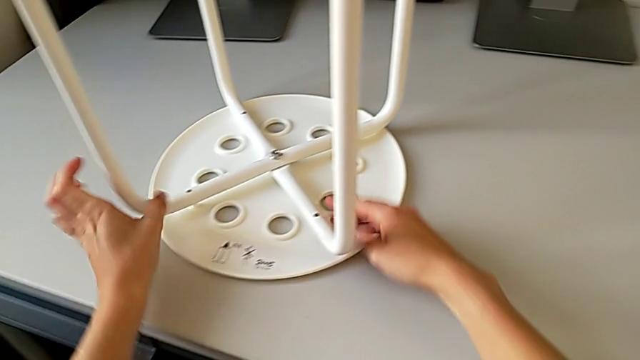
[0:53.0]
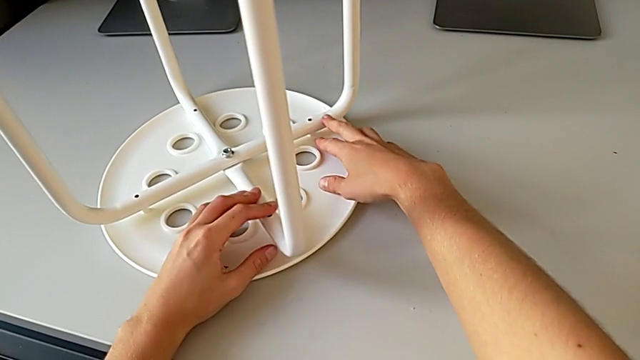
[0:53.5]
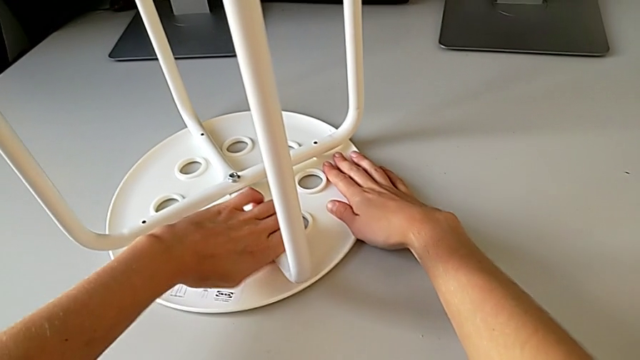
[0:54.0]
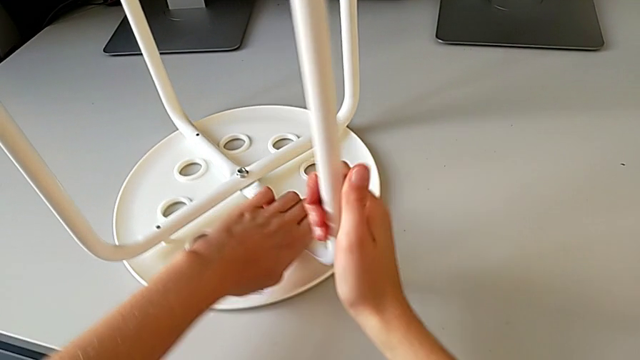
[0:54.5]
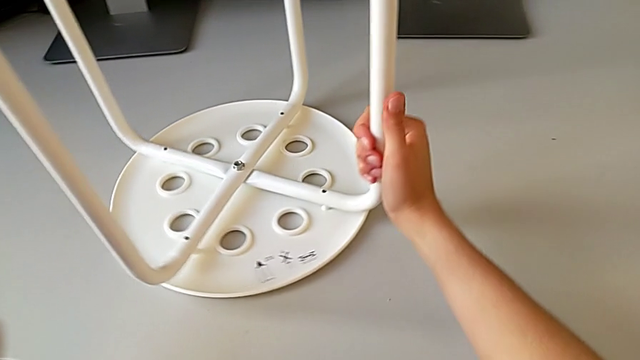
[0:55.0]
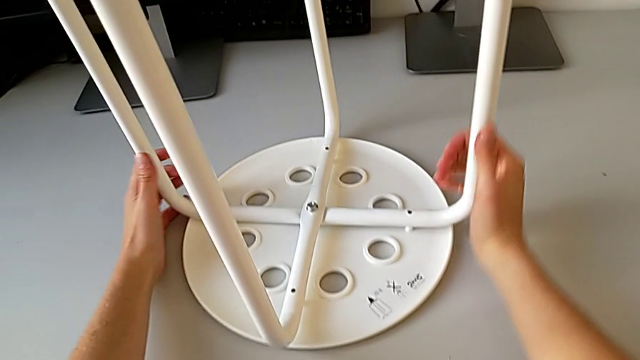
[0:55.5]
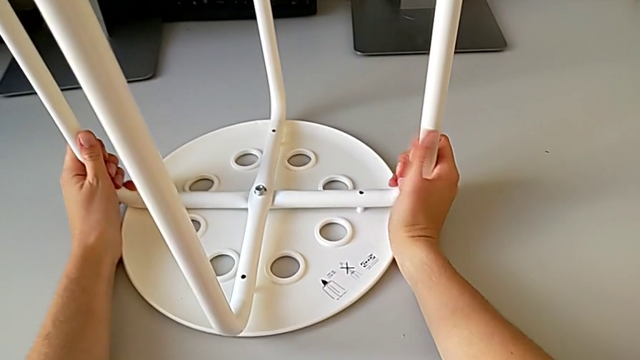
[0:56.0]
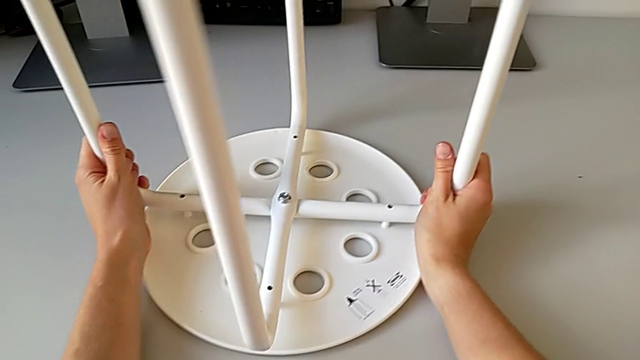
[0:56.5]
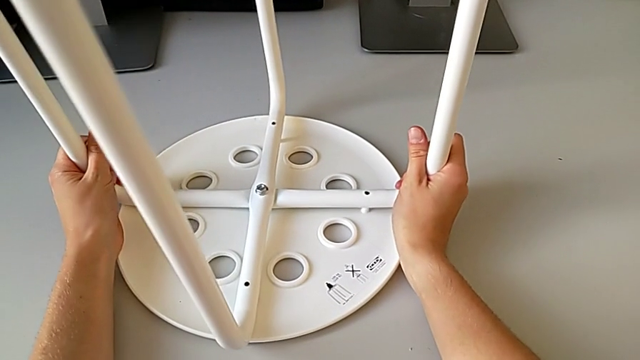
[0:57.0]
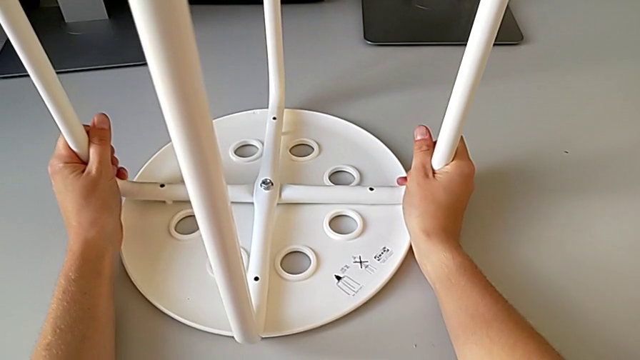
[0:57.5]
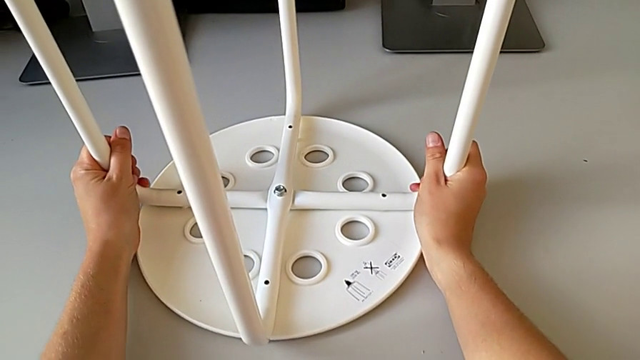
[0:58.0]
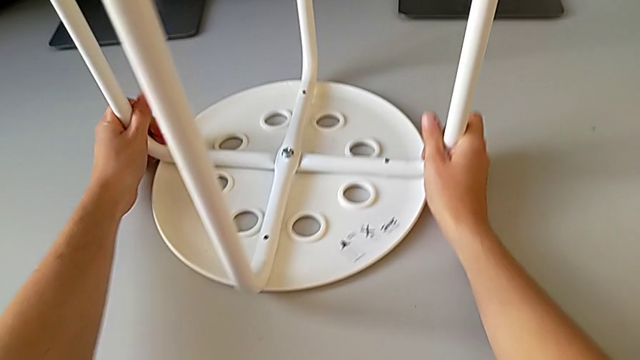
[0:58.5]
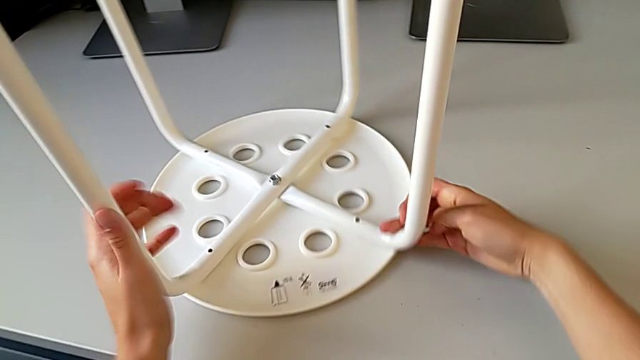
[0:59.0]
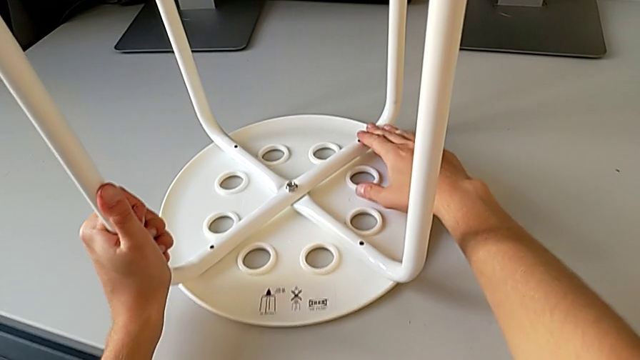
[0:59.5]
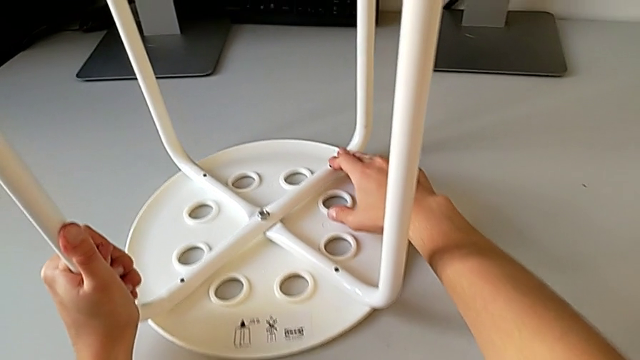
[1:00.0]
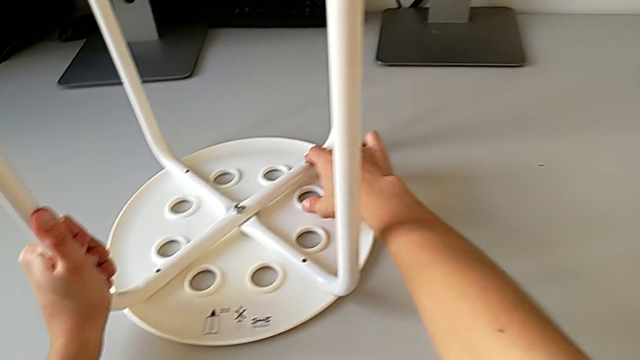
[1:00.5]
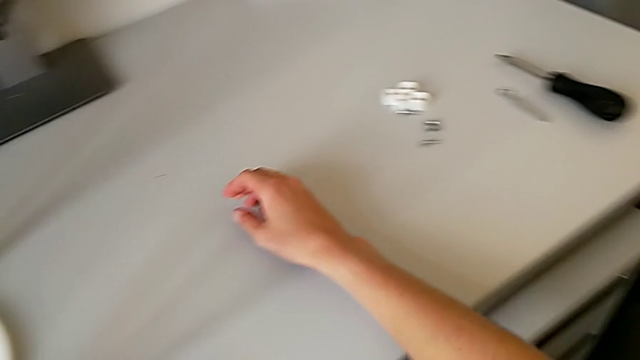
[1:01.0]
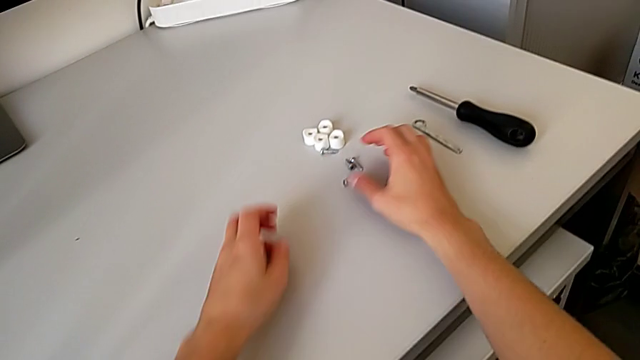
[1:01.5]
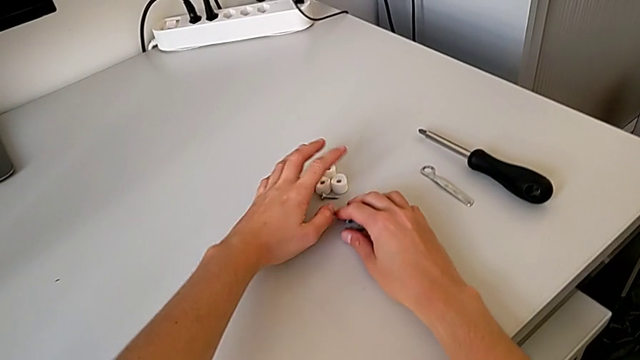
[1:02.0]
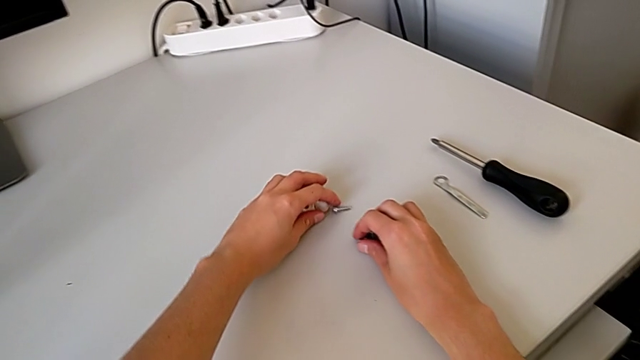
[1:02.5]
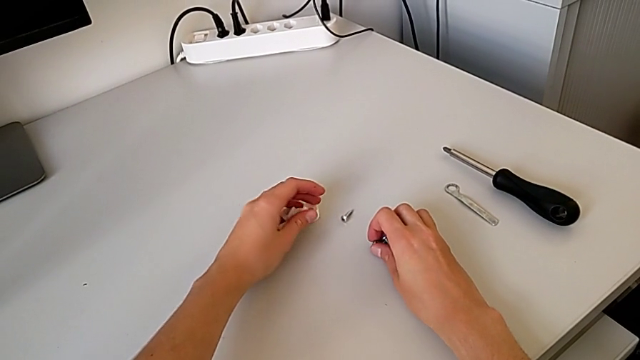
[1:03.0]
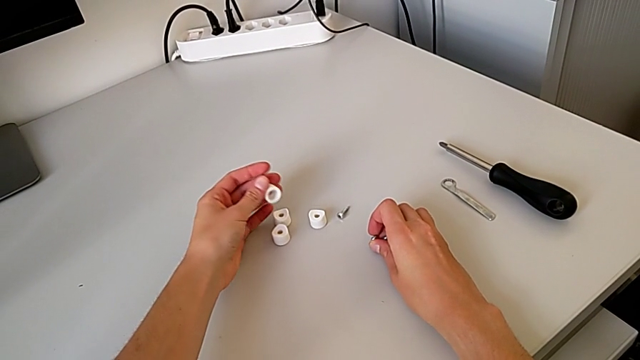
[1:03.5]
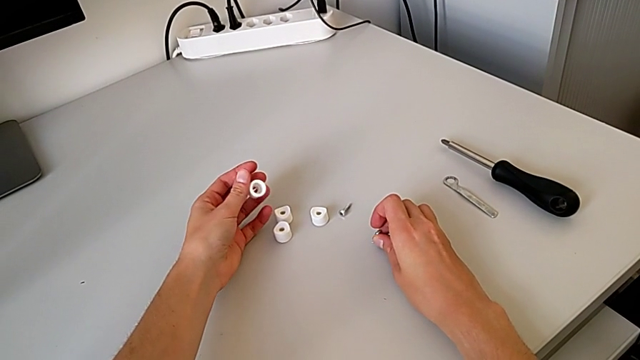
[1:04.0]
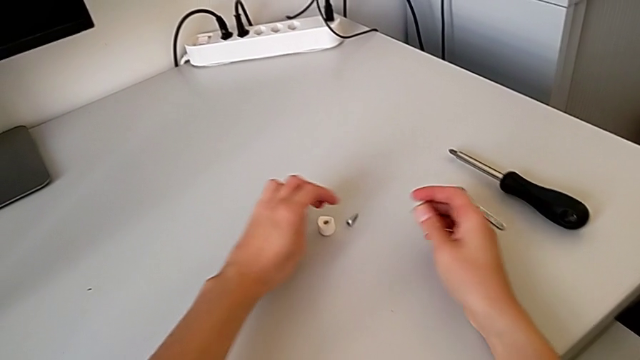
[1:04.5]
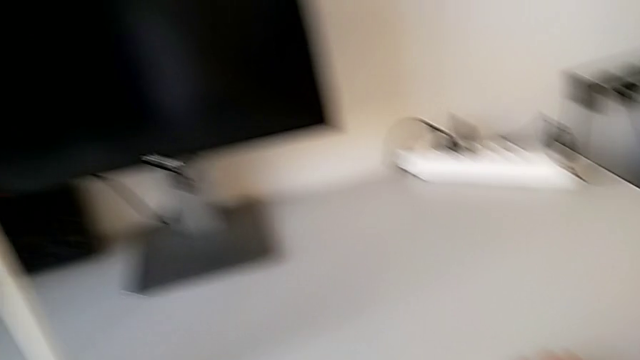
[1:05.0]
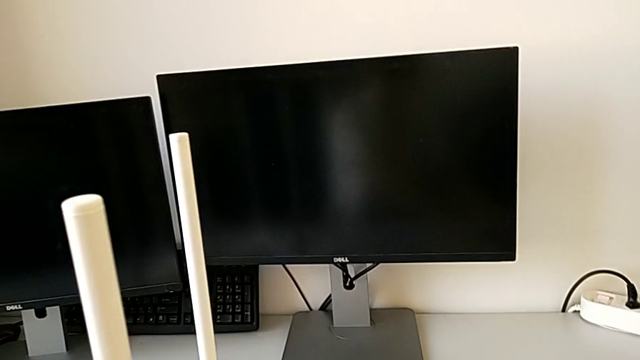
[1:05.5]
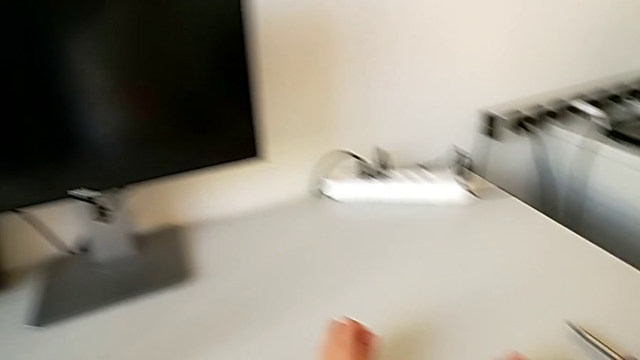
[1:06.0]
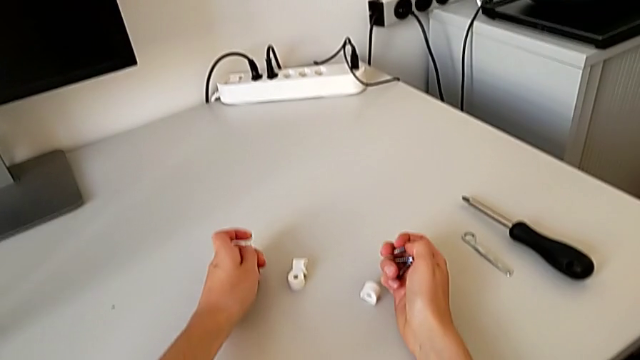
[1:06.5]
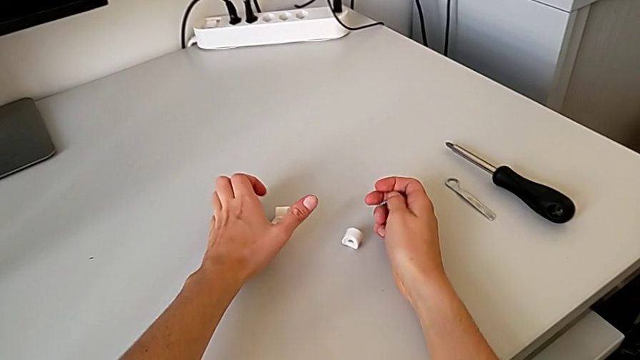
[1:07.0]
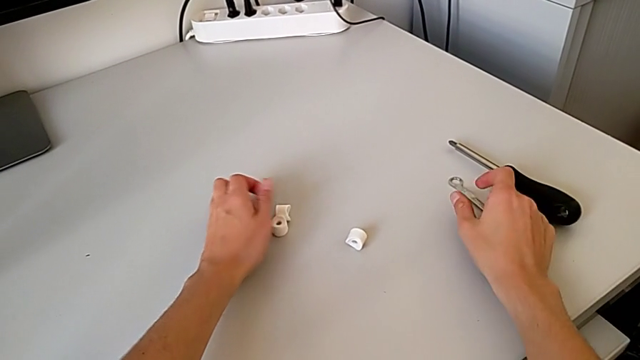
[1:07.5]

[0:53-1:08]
The camera wearer is assembling the seat with the legs. They align the leg, slide the stool, align the leg, slide the stool, align the leg, grab the washer and grab the screw.

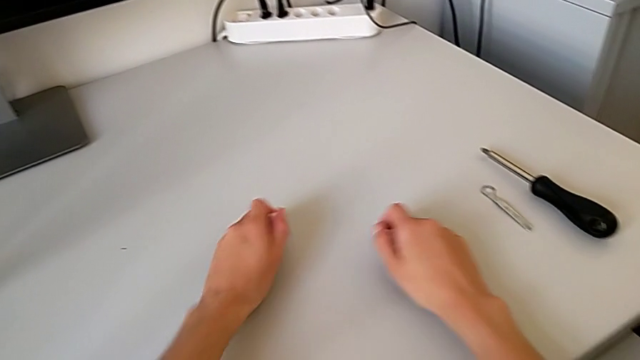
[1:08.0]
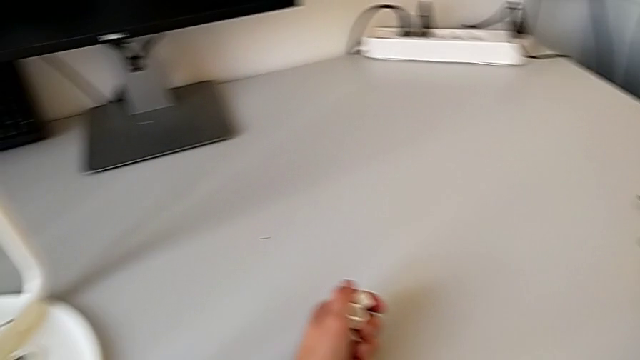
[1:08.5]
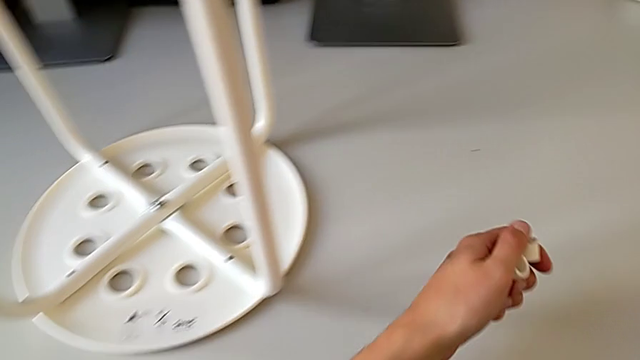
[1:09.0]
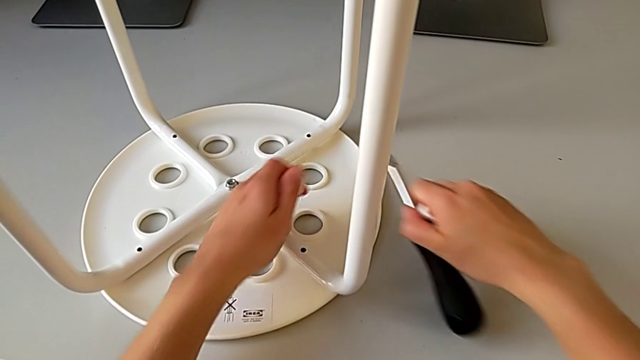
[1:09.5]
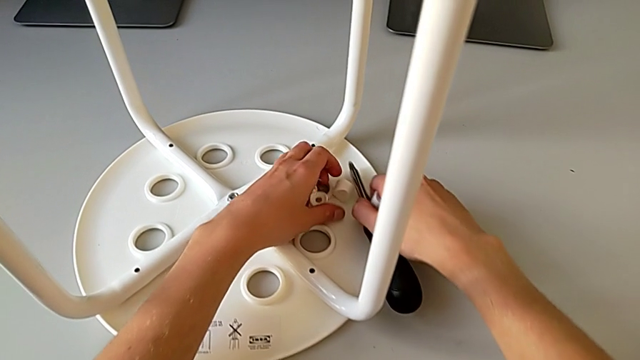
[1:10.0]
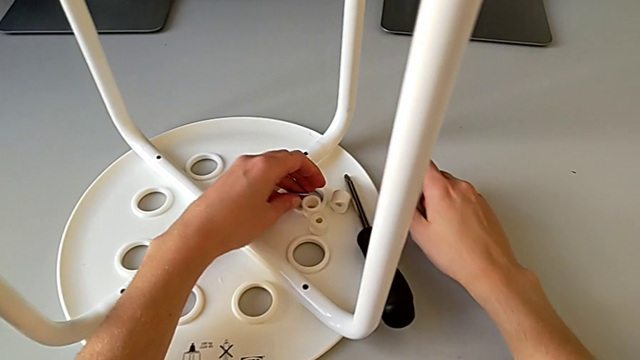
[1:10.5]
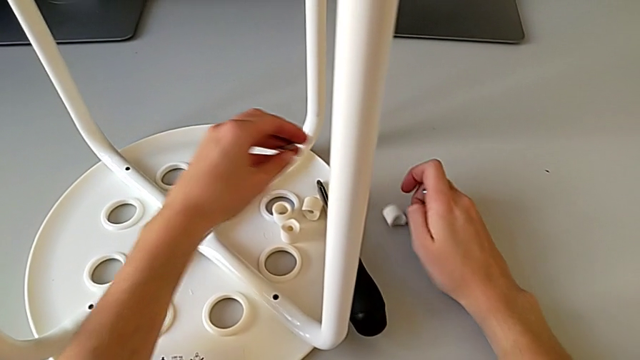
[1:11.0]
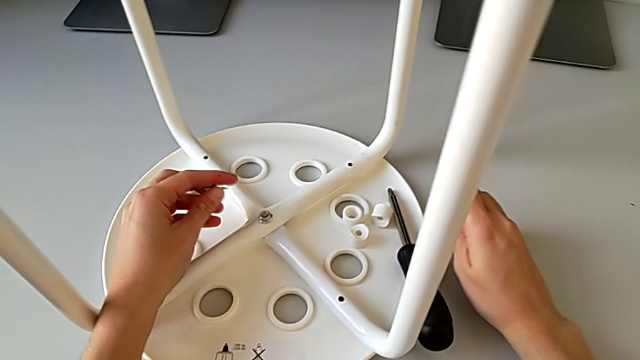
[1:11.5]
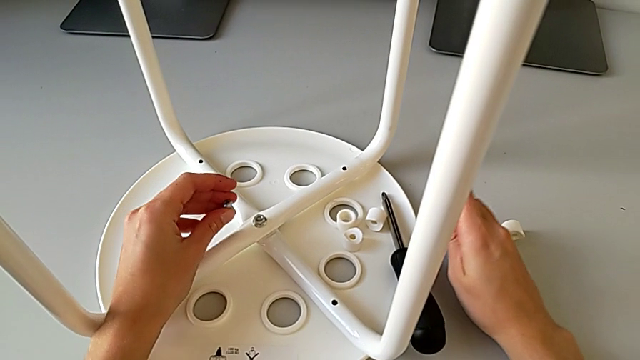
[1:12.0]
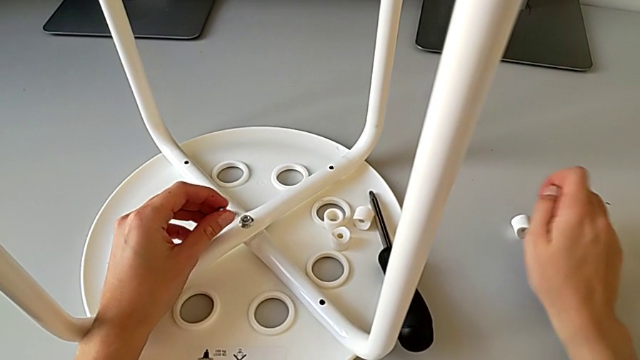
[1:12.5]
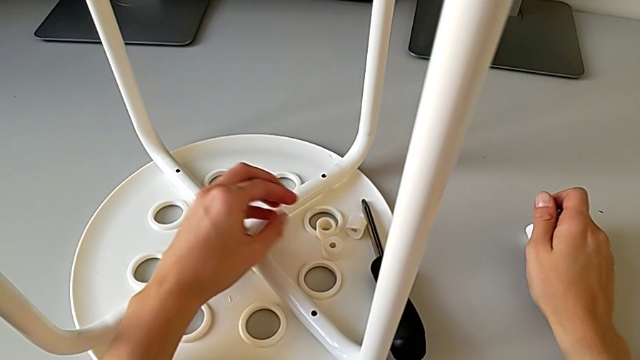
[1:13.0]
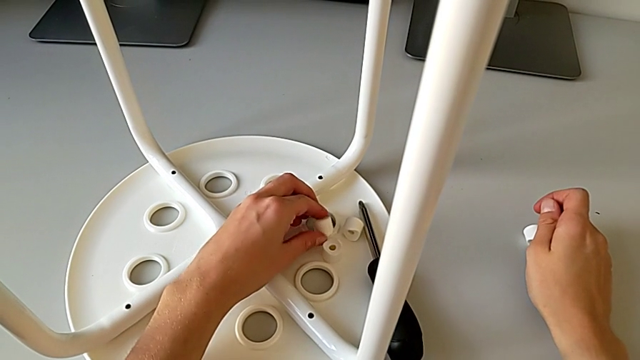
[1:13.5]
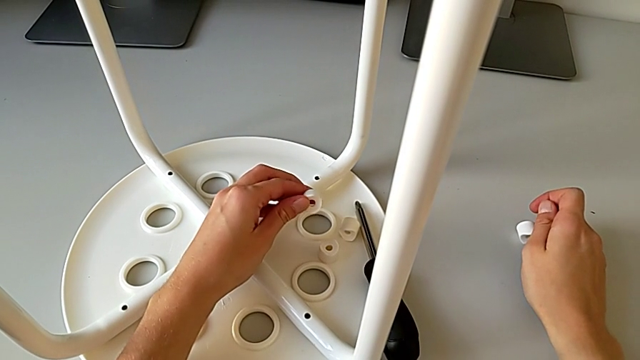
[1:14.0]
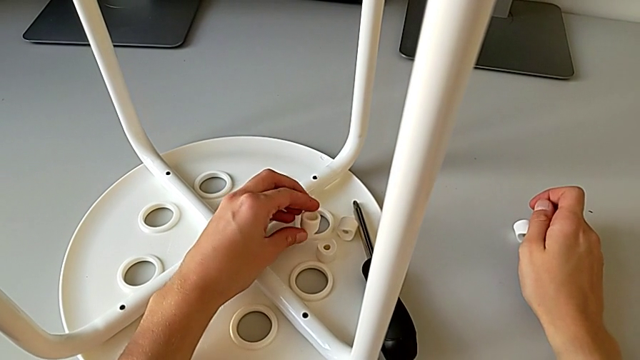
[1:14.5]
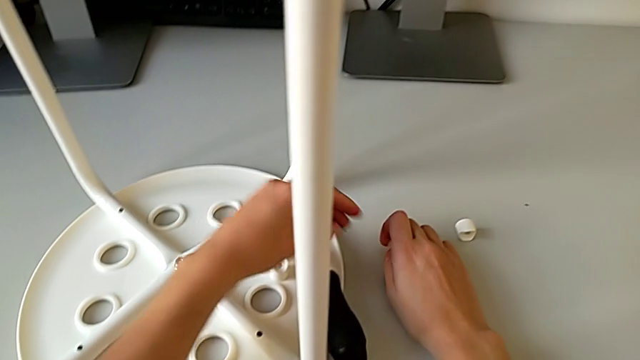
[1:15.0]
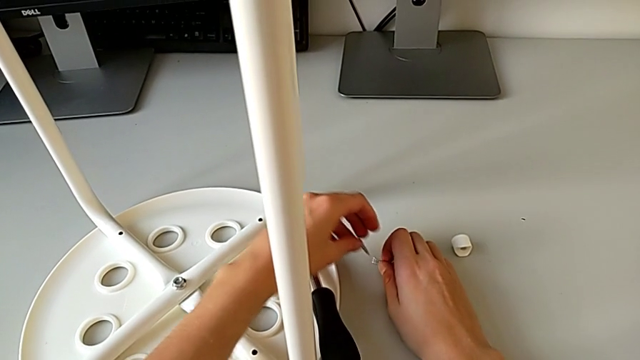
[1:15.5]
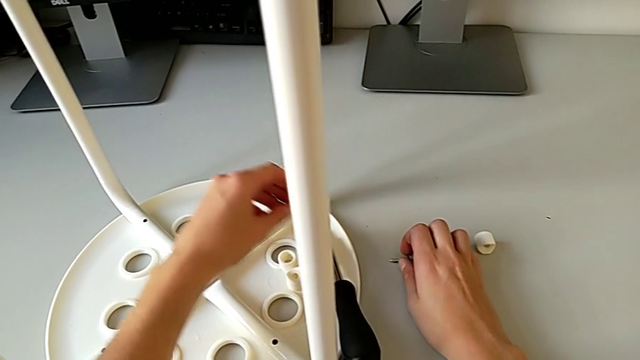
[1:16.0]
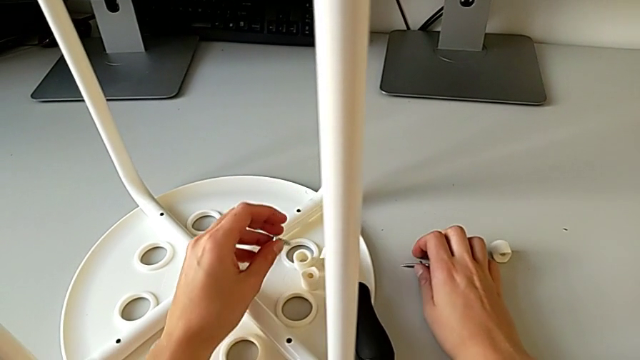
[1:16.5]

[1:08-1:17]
The camera wearer is assembling the seat with the legs. They grab the screwdriver, place the washer, place the screw, place the screwdriver, inspect the screw, approach the washer, grab it, place it and place the screw.
